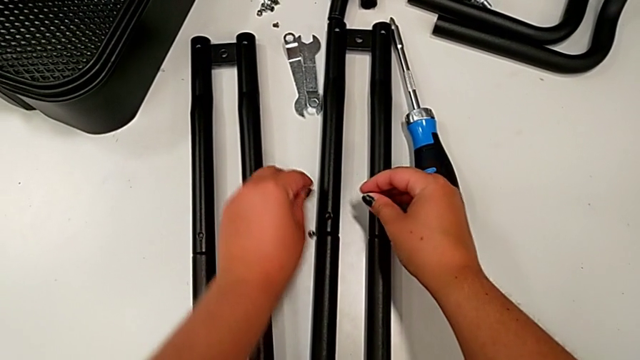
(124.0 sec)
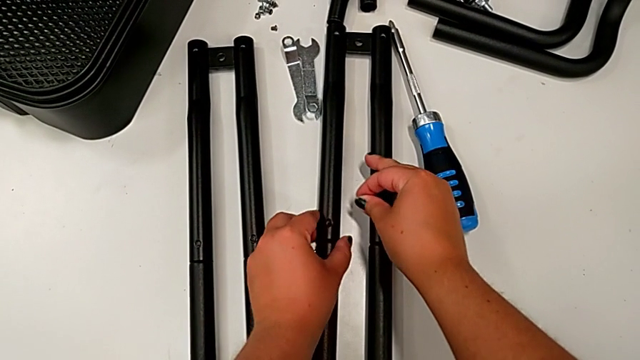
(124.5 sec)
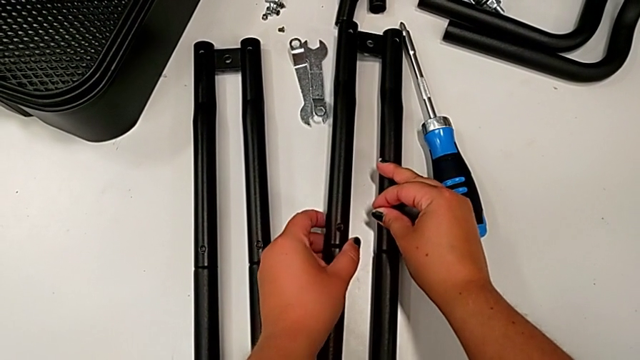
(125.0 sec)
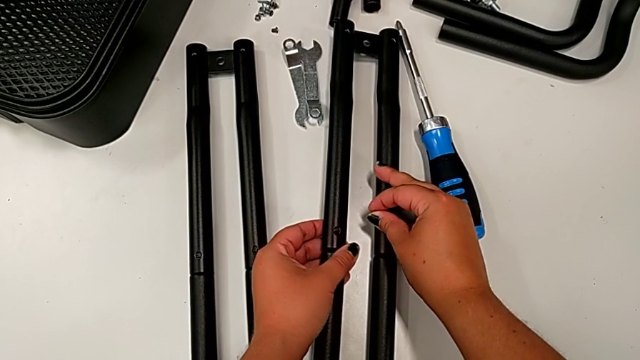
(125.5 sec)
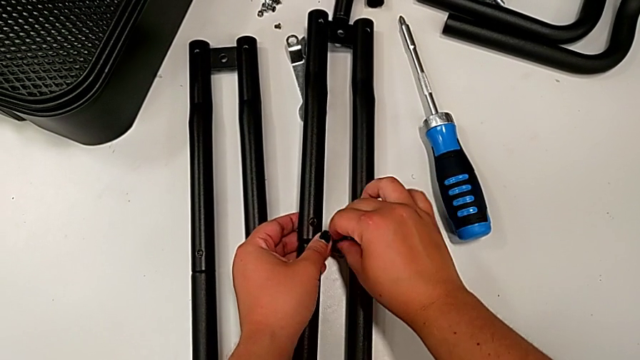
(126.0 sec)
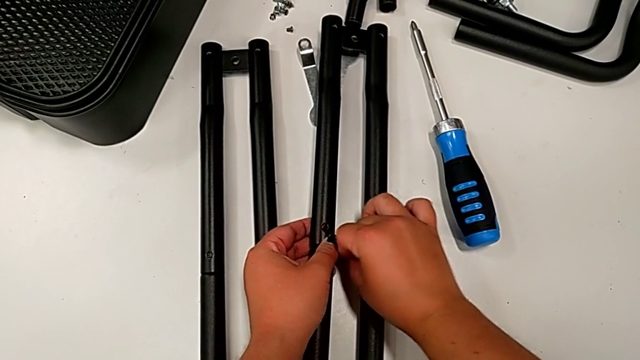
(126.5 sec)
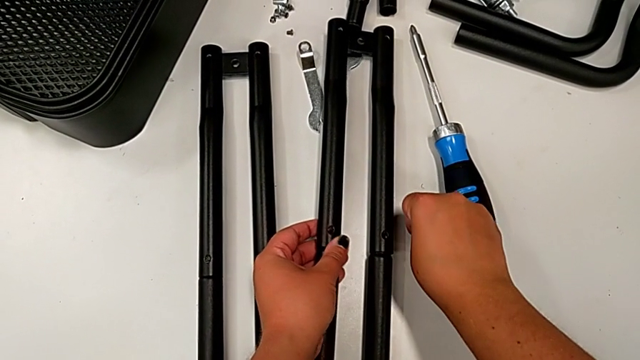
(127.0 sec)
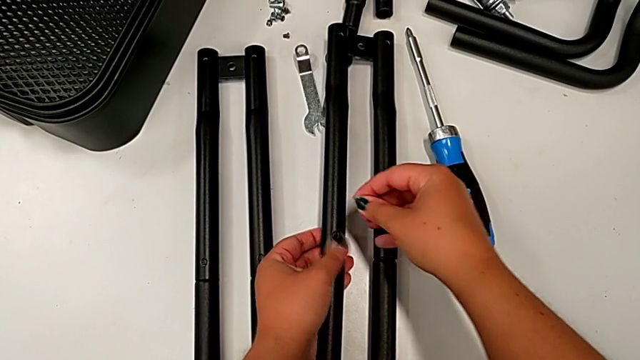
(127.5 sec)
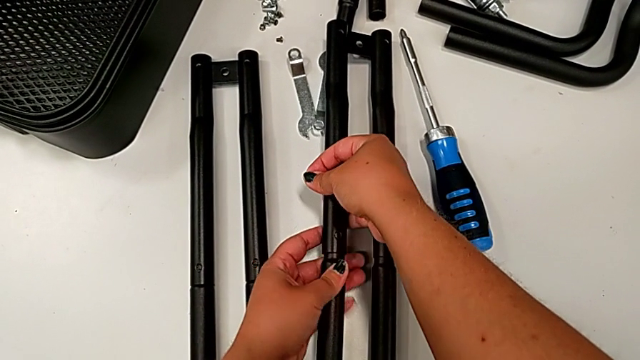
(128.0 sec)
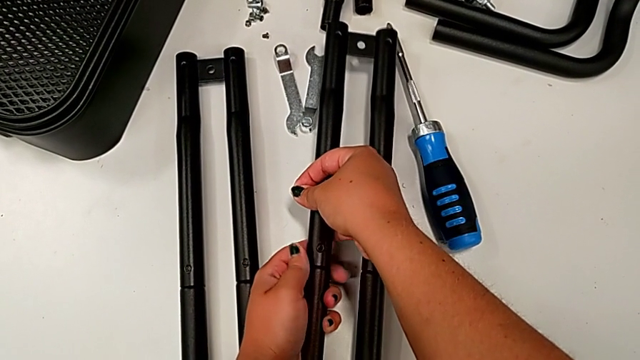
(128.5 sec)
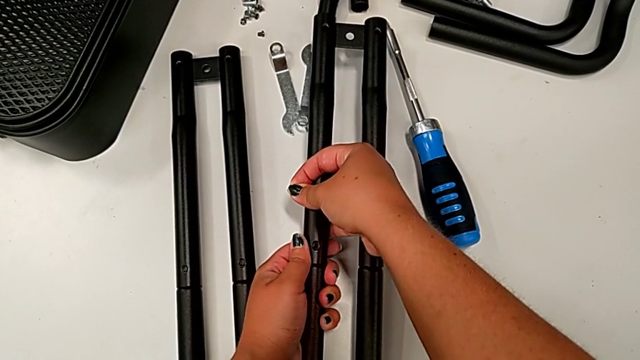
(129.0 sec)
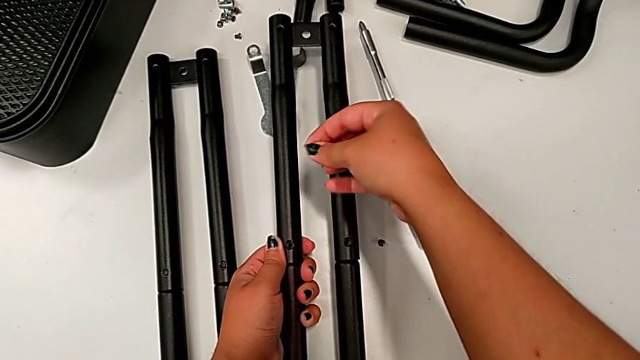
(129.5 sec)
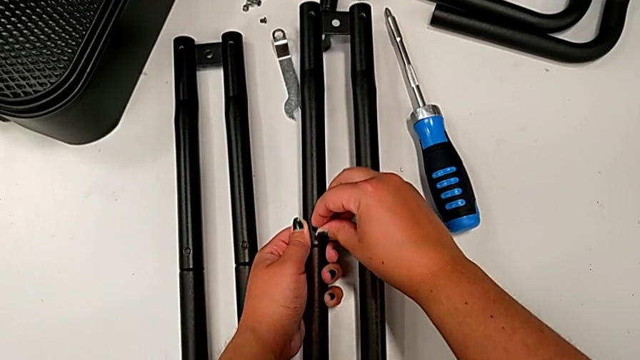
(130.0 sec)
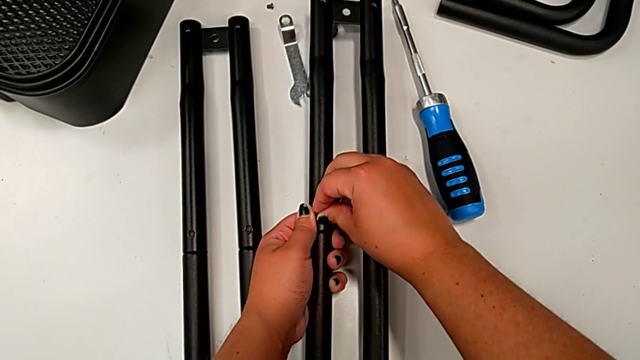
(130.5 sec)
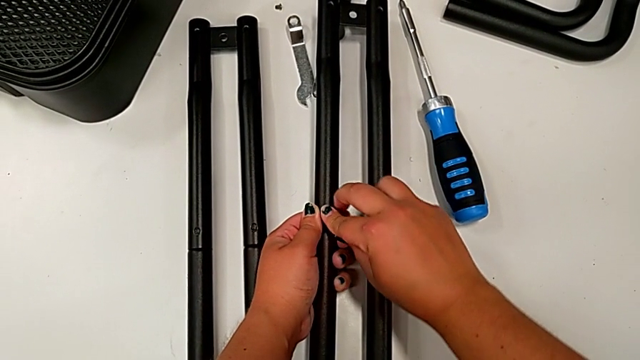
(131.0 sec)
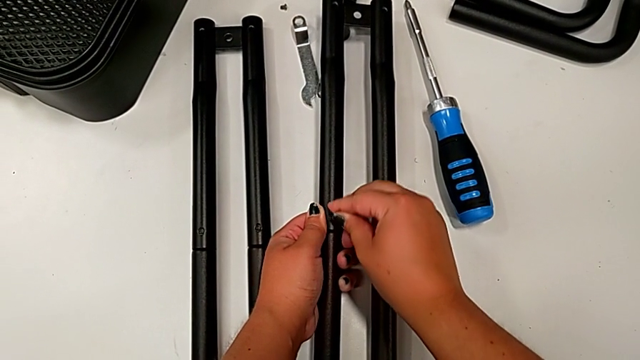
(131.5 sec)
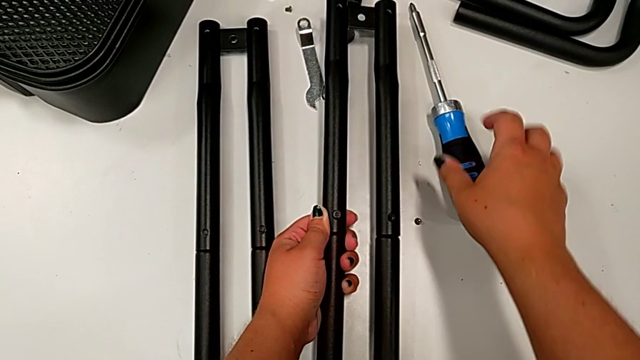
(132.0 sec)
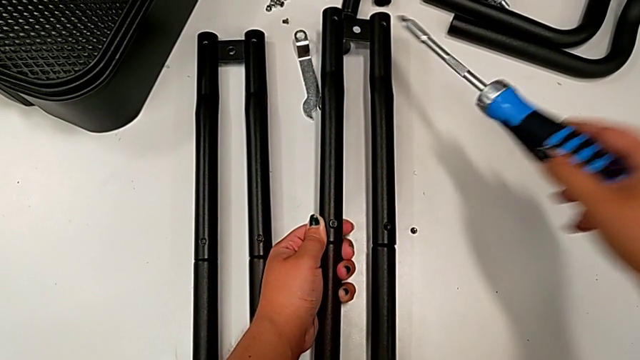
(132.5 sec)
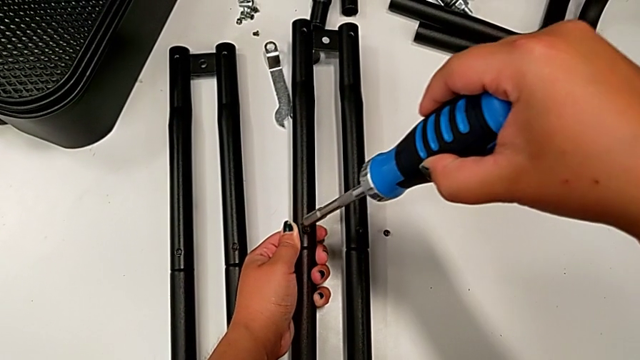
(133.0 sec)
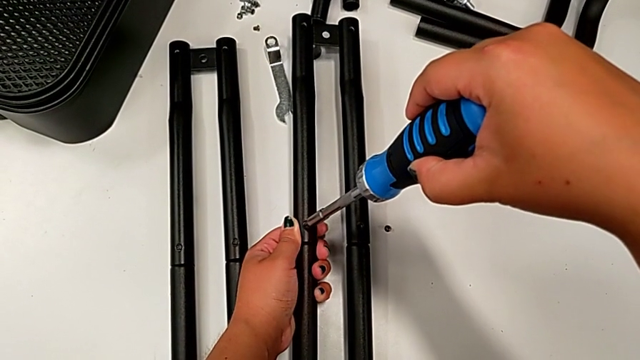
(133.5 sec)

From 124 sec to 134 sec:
The camera wearer is assembling the second pair of side bars. They drop the screw, grab the leg, place the screw, align the leg, insert the screw and grab the screwdriver.

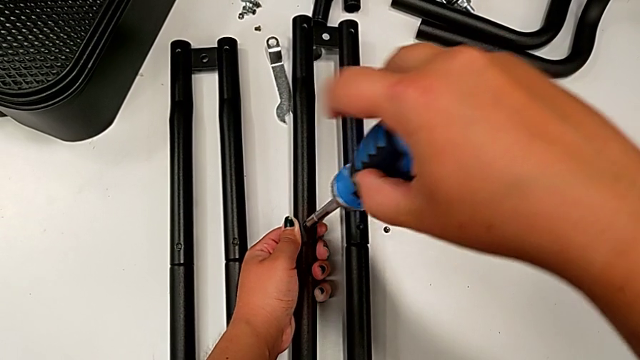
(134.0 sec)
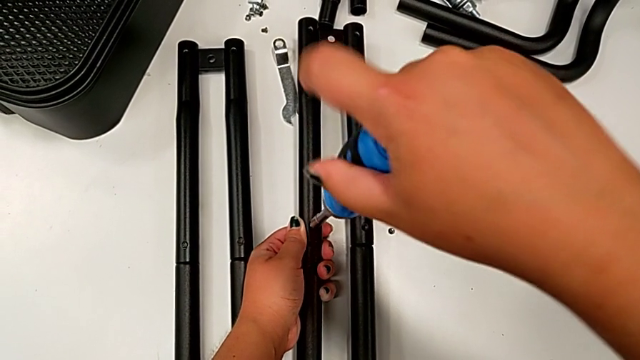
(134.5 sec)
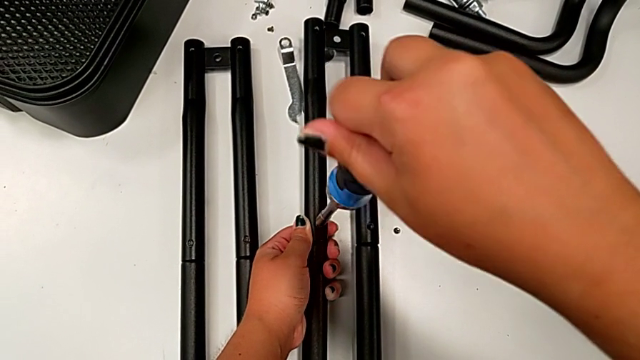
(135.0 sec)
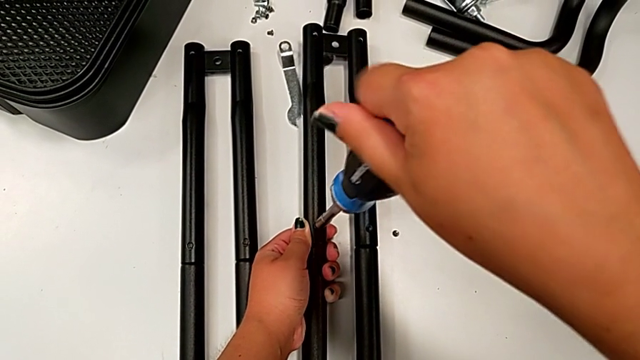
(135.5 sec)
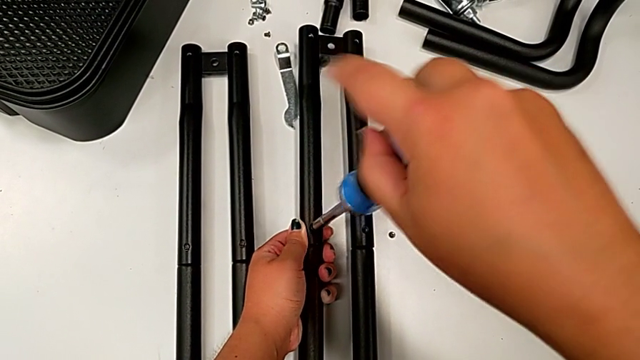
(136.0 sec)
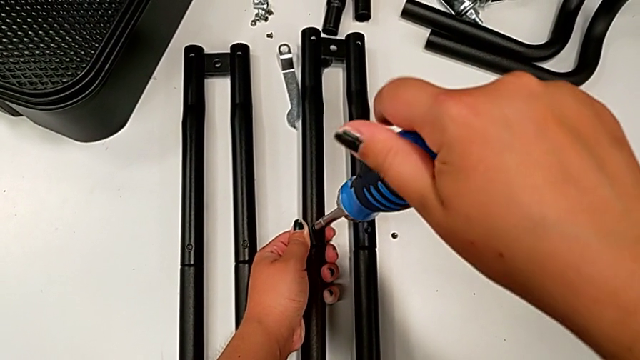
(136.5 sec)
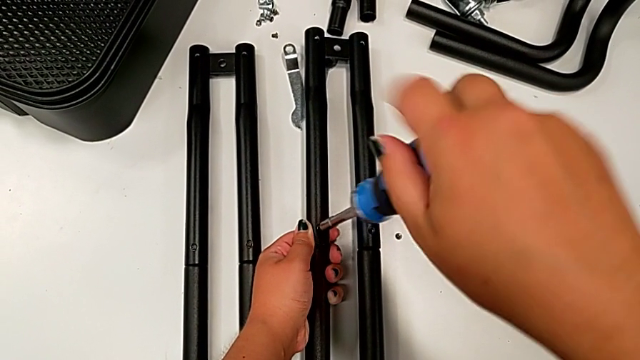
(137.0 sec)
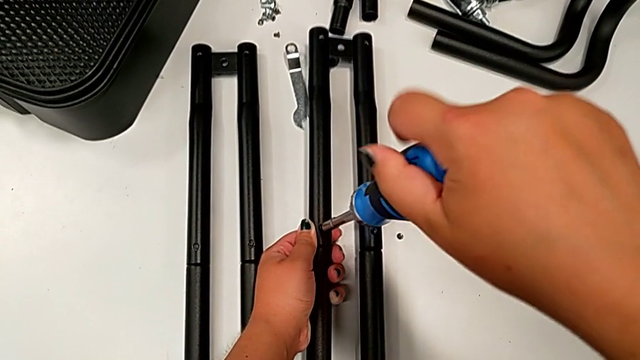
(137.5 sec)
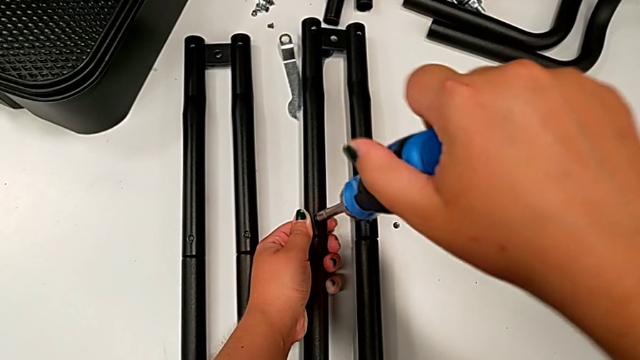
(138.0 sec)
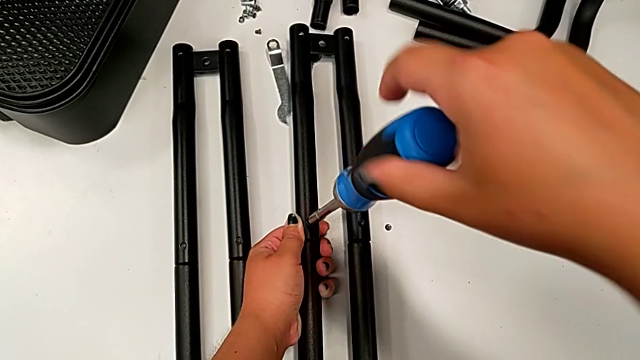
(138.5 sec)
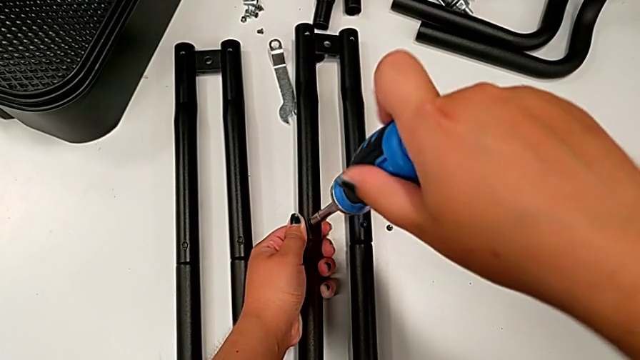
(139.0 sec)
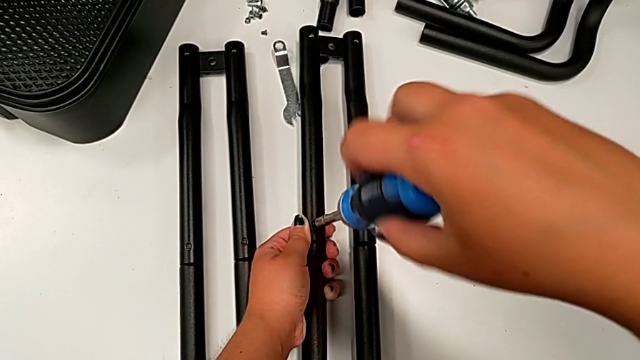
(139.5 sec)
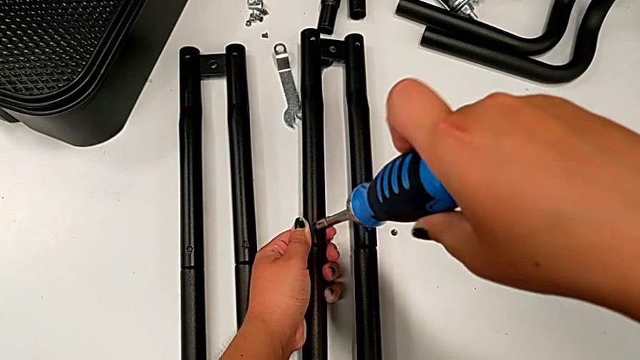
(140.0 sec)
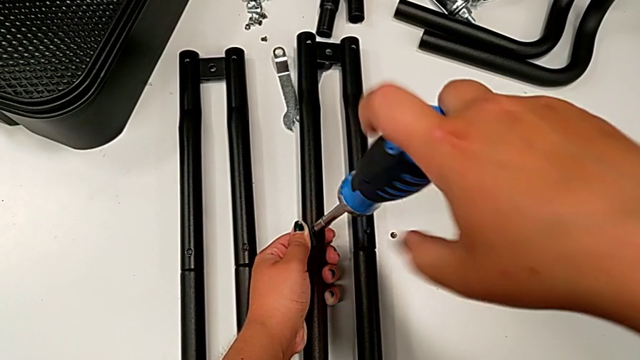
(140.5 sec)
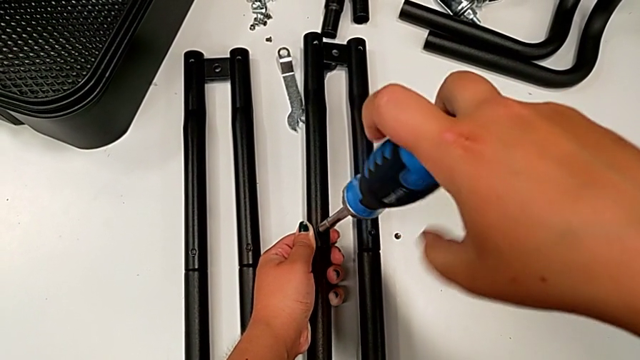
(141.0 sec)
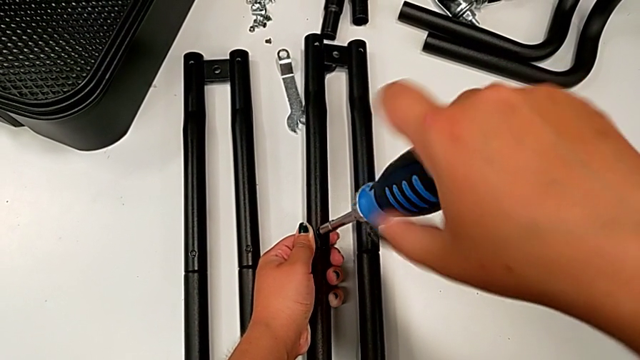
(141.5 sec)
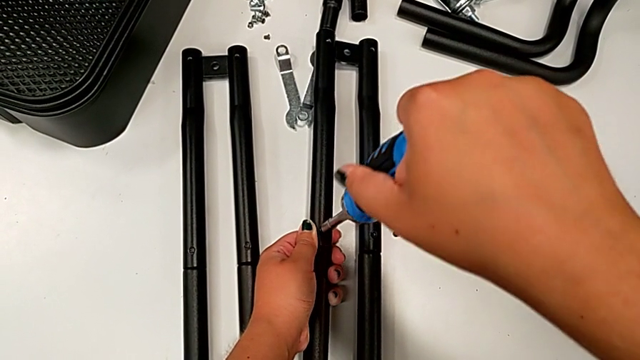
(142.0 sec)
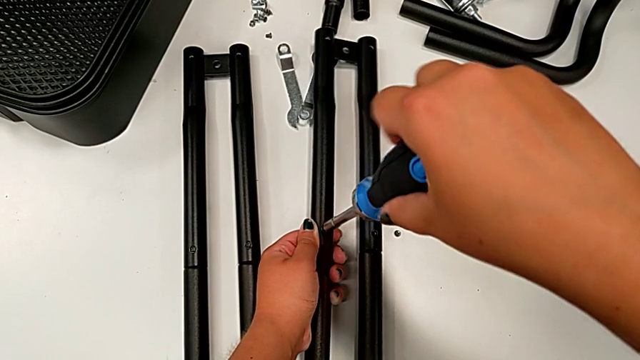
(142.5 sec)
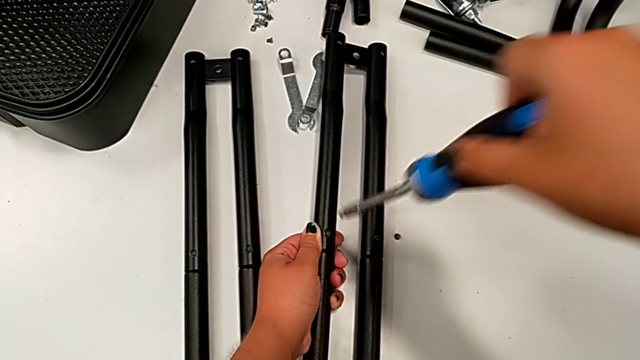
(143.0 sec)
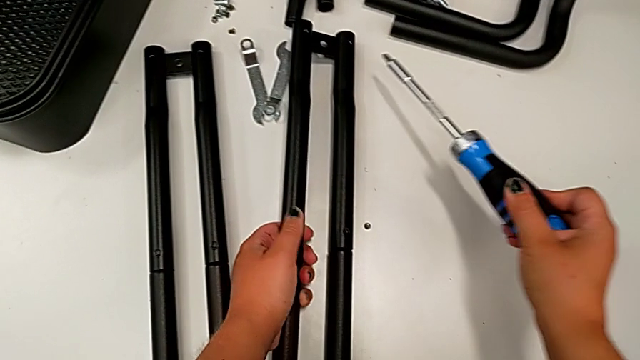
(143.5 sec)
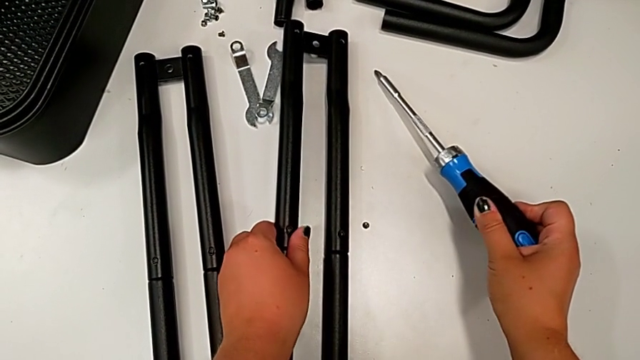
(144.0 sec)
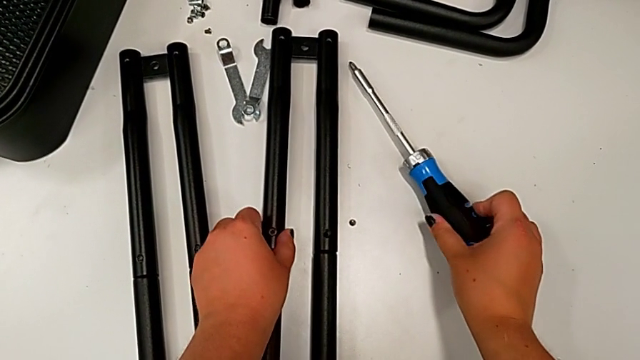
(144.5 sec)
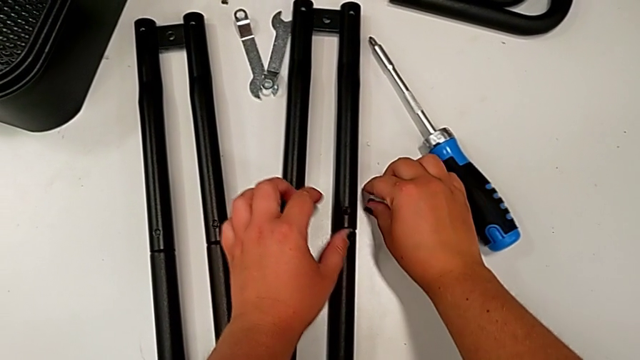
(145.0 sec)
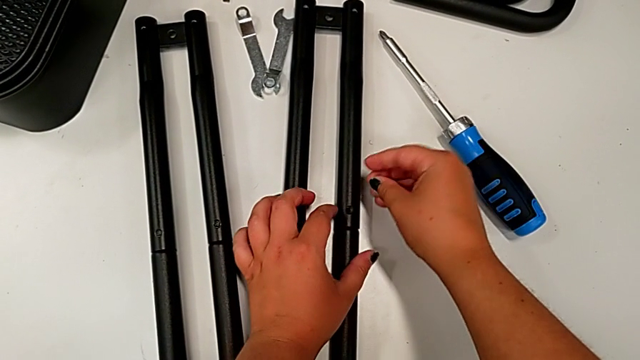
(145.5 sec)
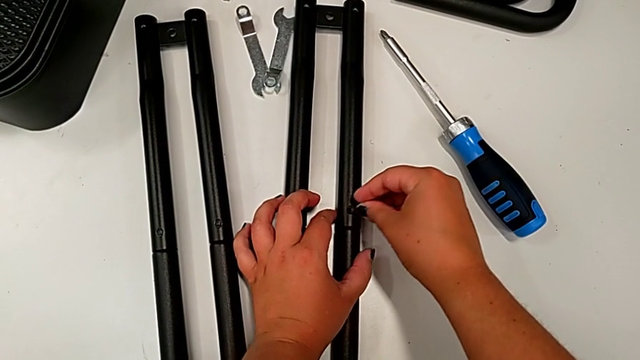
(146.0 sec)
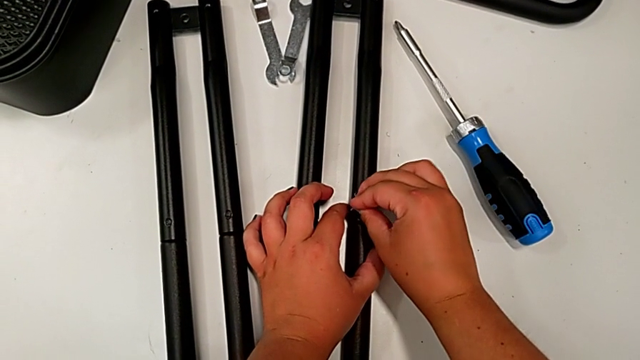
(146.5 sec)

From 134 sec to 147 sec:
The camera wearer is assembling the second pair of side bars. They screw the screw, place the screwdriver and grab the screw.
